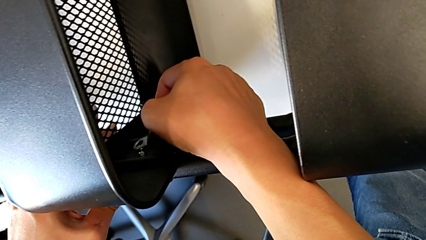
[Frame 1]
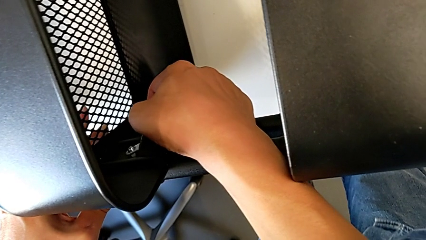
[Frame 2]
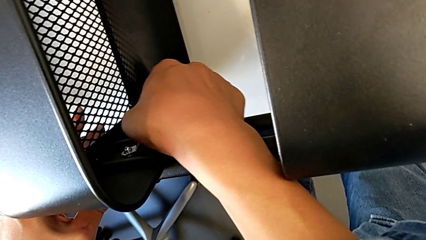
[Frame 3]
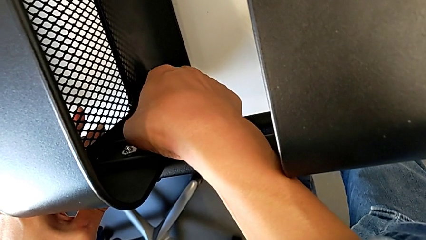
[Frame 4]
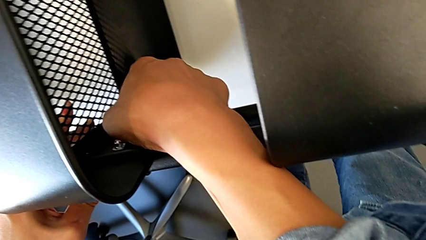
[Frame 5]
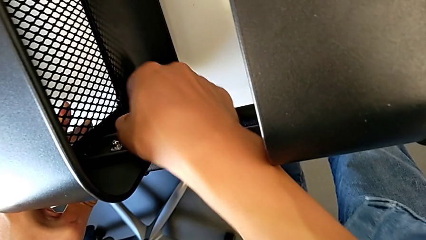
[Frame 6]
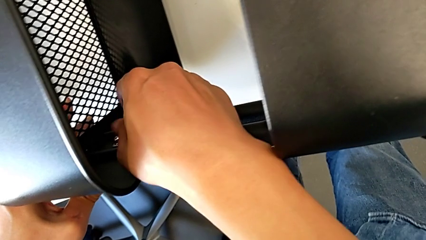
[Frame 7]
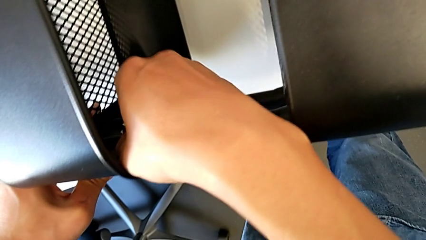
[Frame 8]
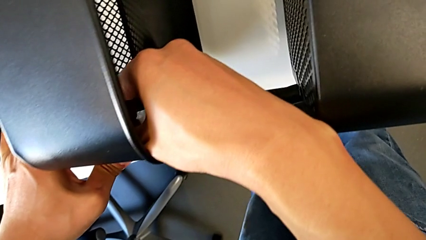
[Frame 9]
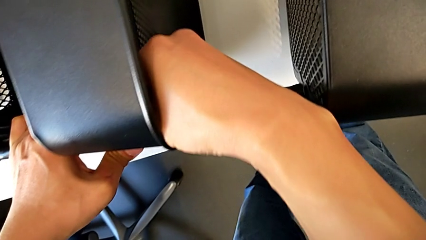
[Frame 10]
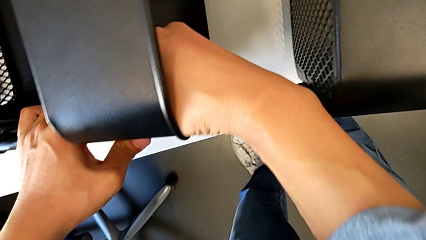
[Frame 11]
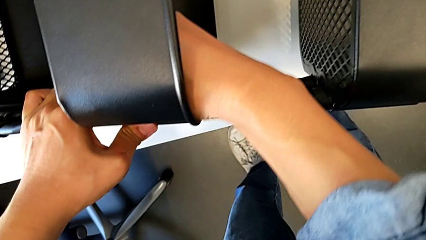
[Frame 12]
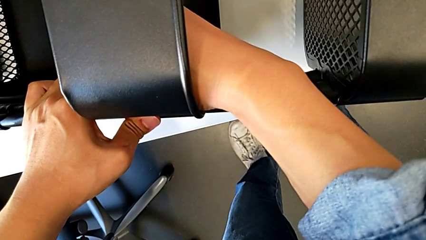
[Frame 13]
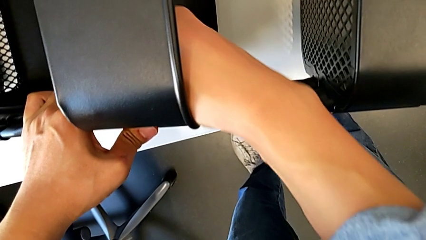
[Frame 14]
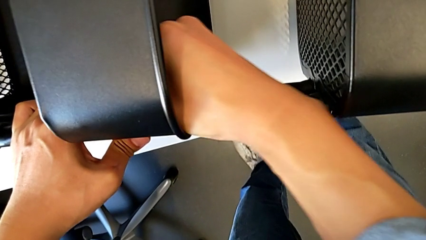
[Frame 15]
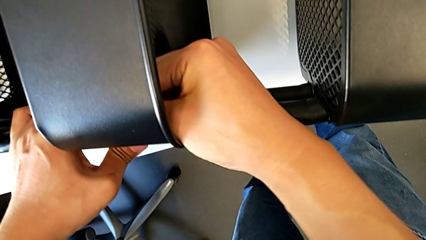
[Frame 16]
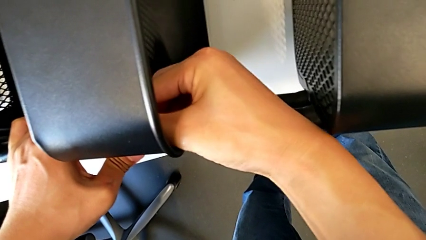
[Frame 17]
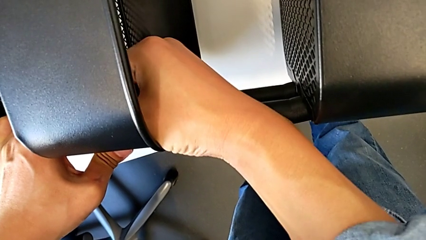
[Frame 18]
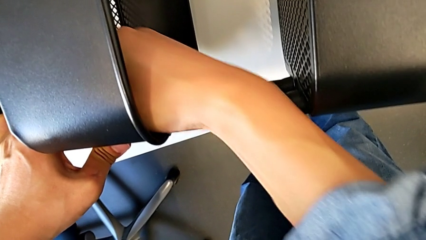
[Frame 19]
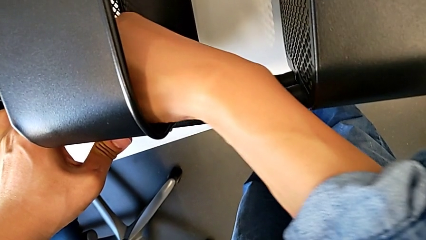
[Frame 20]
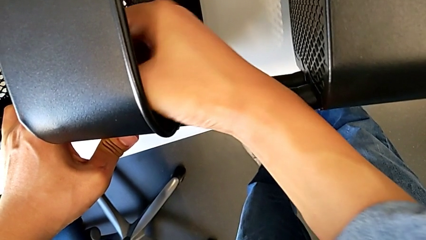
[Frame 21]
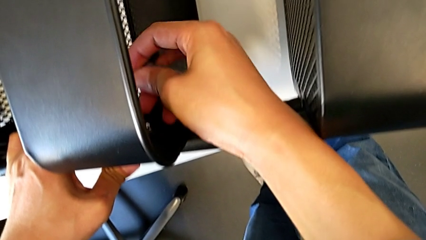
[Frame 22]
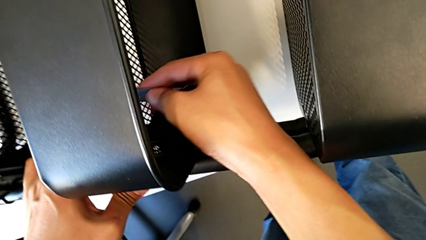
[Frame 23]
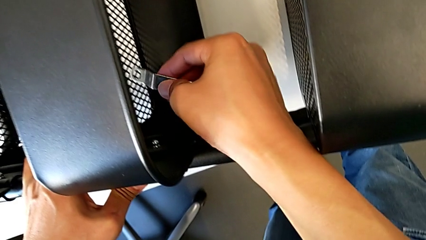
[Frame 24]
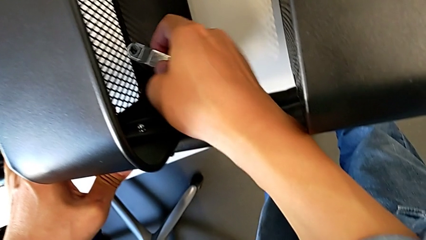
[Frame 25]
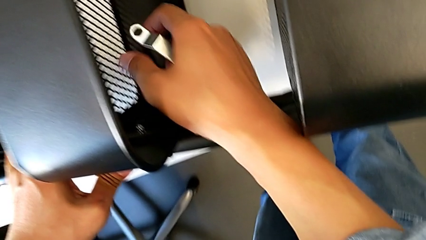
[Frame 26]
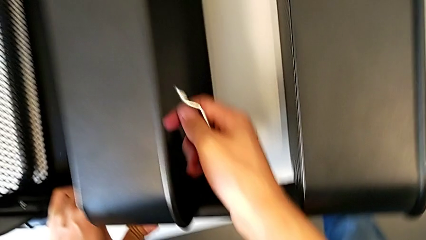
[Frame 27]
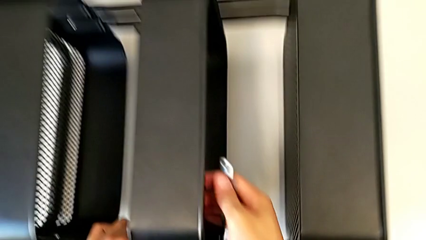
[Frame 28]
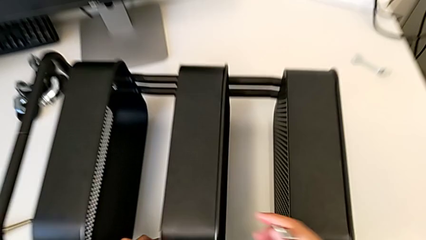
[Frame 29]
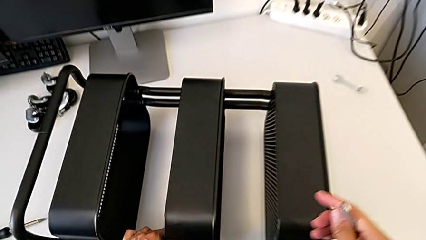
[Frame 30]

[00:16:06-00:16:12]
The camera wearer is screwing the middle box onto the bracket. They screw the hexagon cap nut.

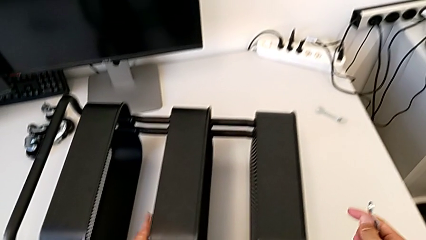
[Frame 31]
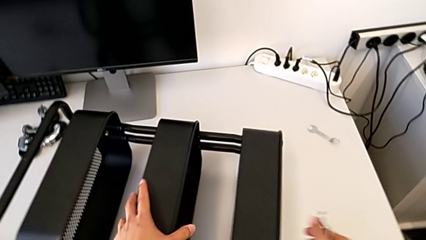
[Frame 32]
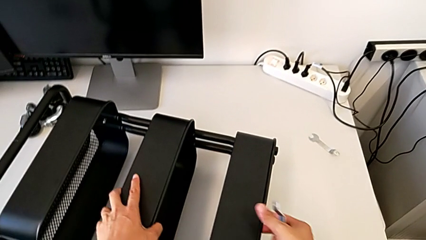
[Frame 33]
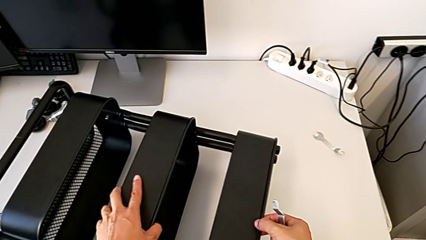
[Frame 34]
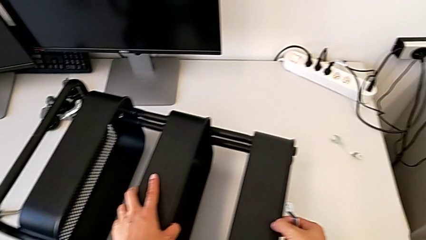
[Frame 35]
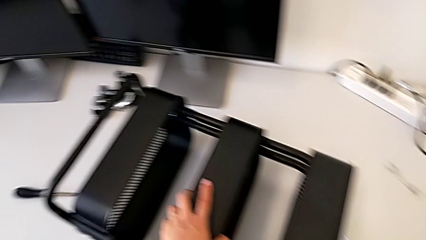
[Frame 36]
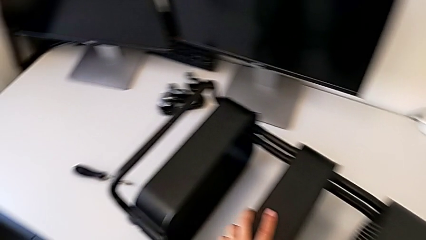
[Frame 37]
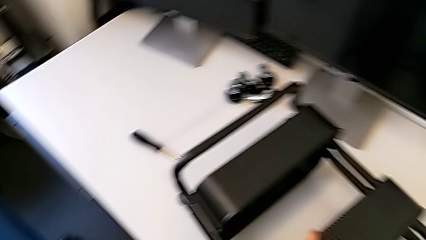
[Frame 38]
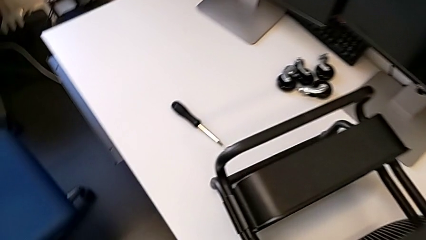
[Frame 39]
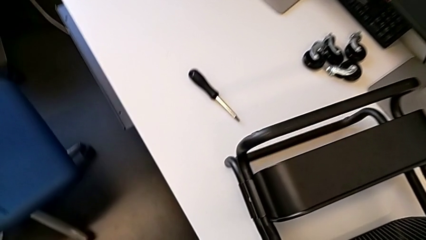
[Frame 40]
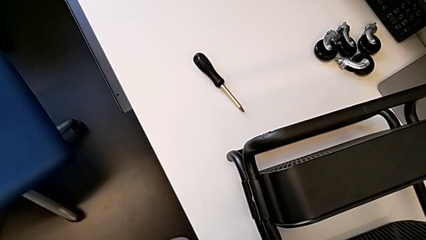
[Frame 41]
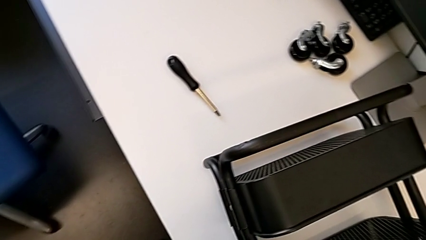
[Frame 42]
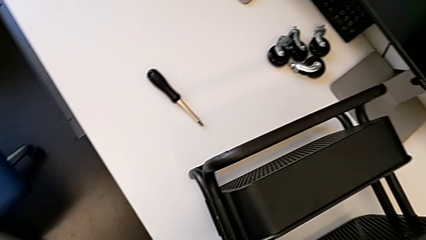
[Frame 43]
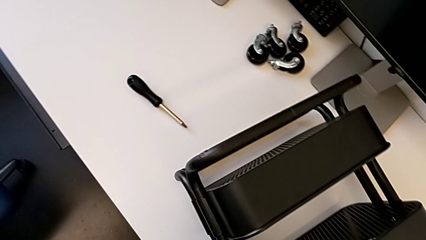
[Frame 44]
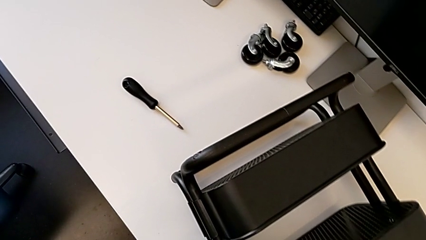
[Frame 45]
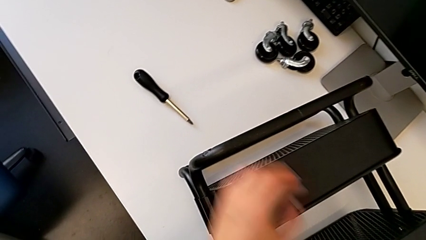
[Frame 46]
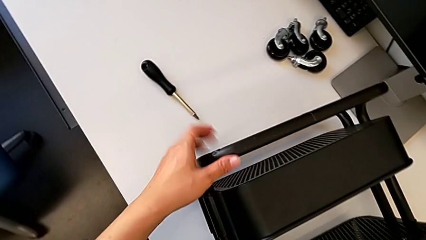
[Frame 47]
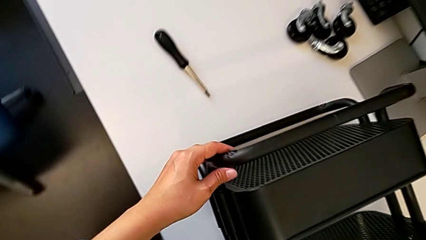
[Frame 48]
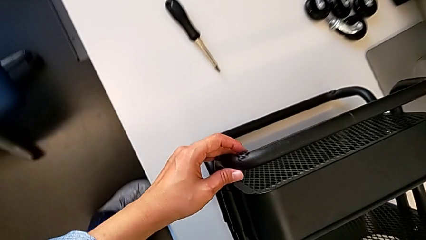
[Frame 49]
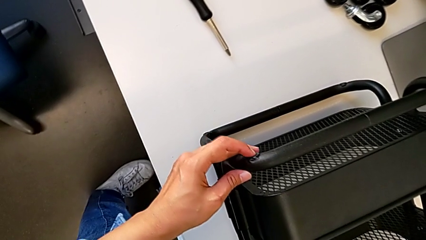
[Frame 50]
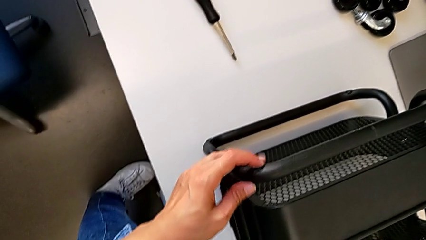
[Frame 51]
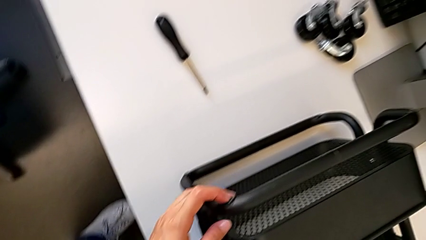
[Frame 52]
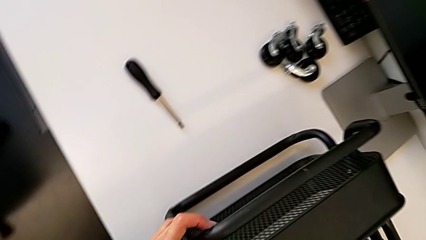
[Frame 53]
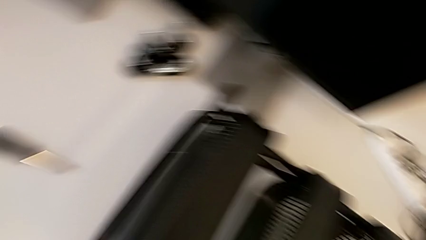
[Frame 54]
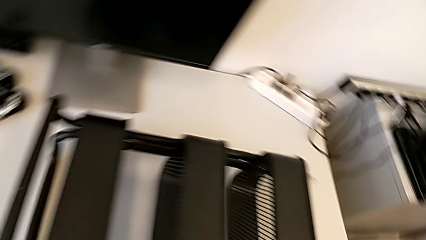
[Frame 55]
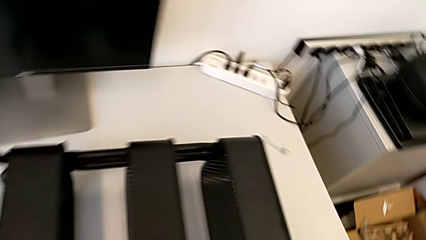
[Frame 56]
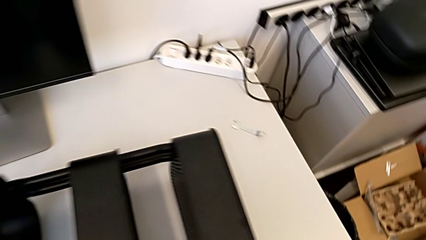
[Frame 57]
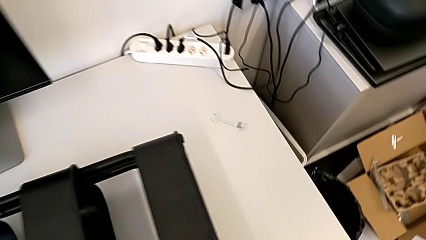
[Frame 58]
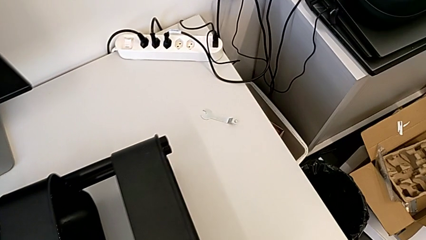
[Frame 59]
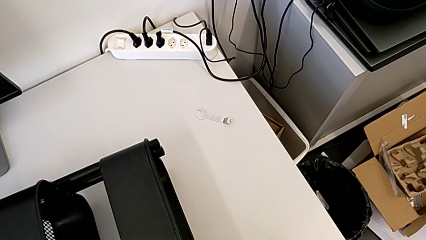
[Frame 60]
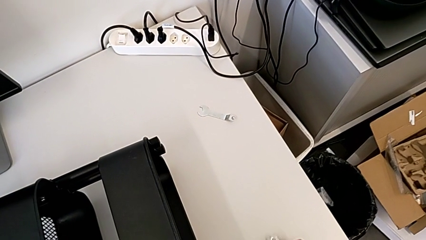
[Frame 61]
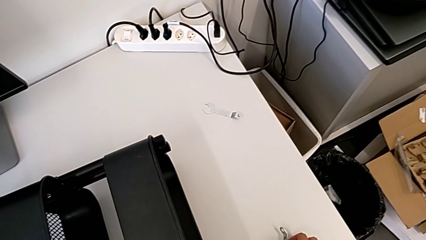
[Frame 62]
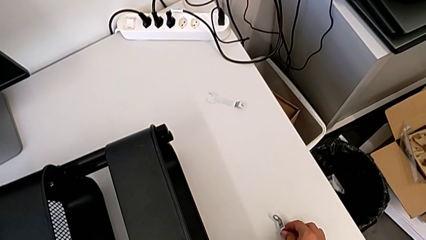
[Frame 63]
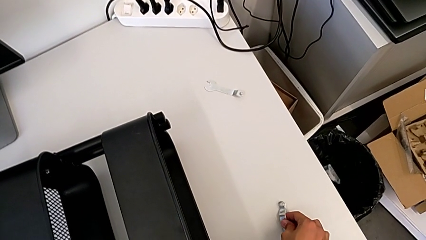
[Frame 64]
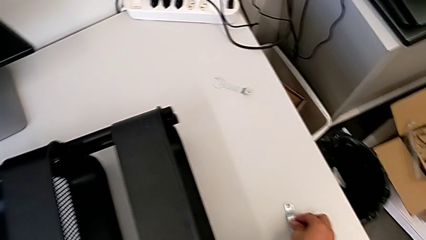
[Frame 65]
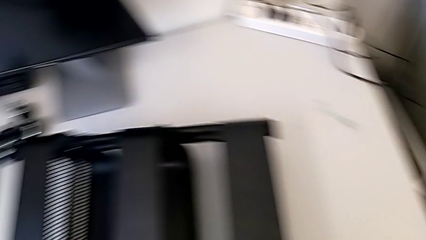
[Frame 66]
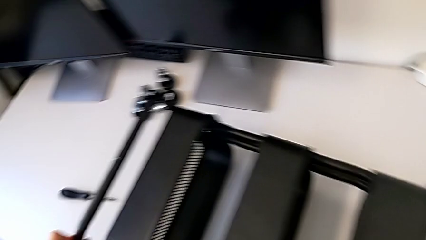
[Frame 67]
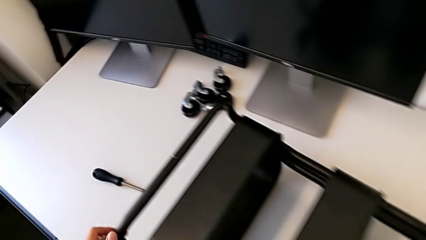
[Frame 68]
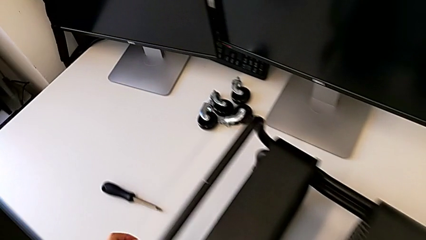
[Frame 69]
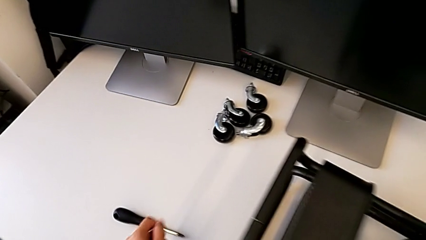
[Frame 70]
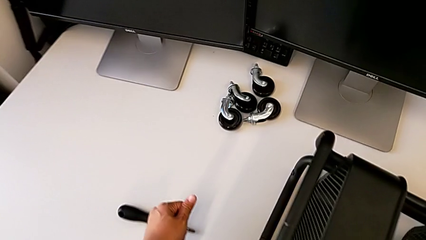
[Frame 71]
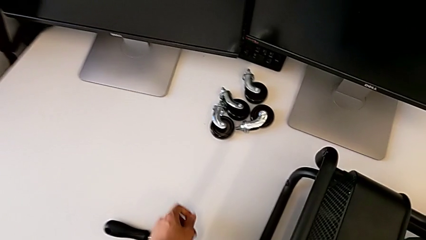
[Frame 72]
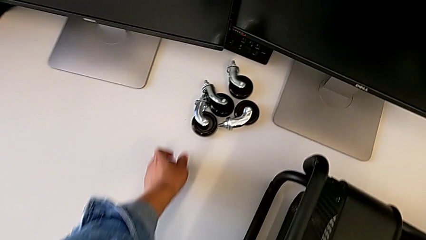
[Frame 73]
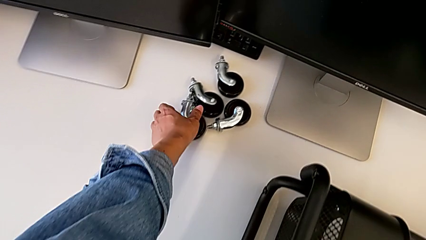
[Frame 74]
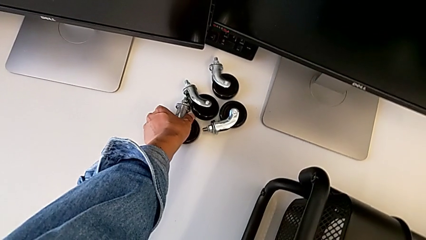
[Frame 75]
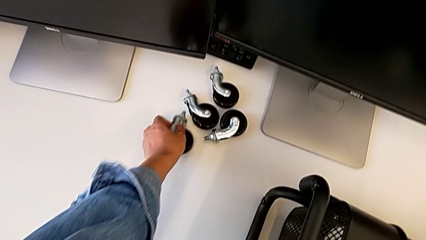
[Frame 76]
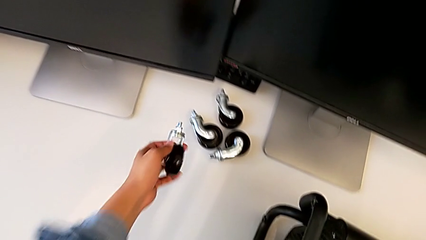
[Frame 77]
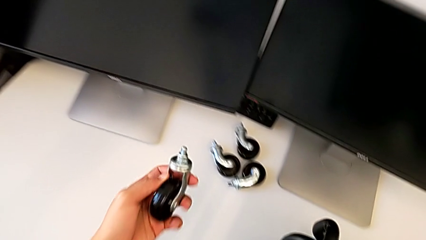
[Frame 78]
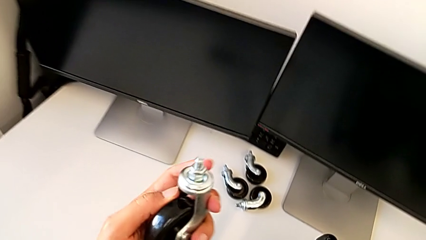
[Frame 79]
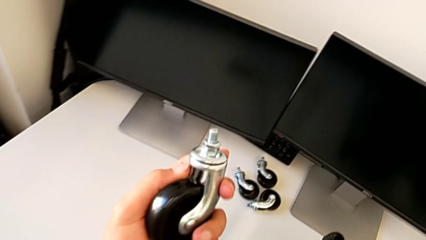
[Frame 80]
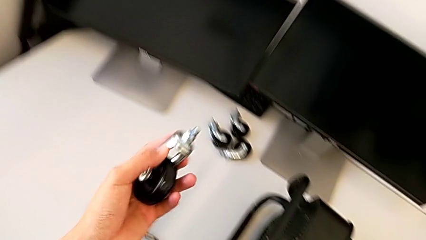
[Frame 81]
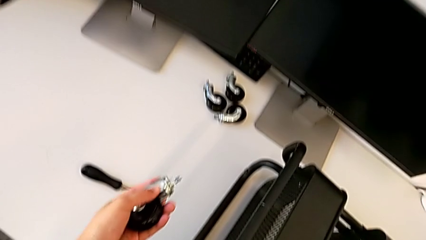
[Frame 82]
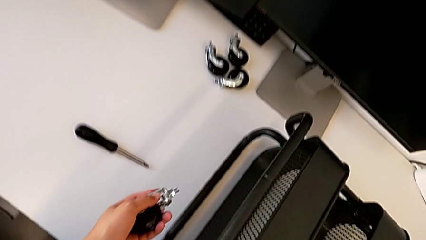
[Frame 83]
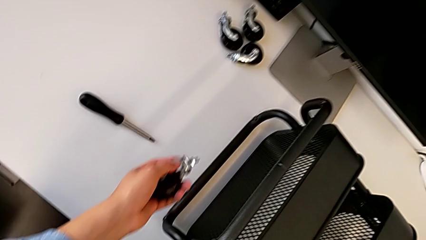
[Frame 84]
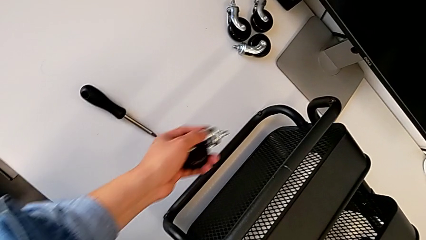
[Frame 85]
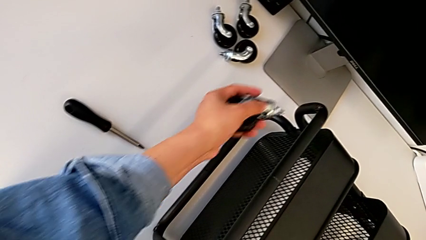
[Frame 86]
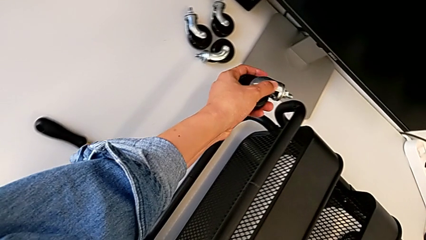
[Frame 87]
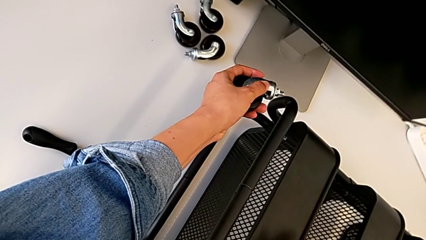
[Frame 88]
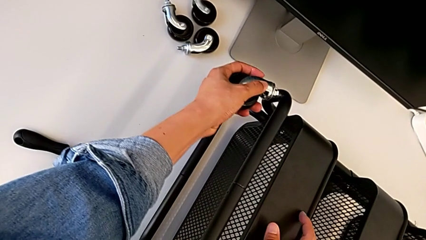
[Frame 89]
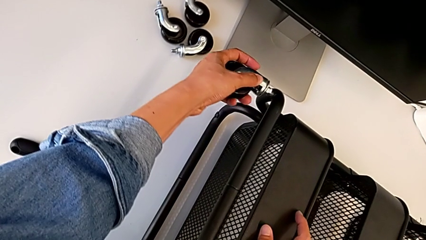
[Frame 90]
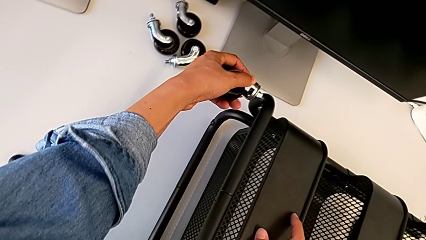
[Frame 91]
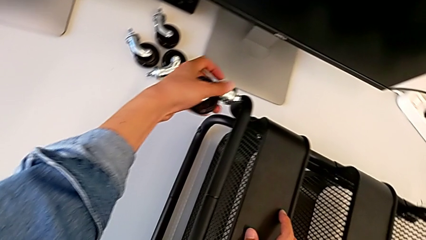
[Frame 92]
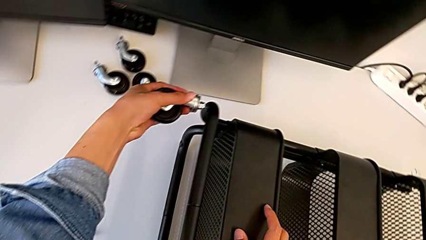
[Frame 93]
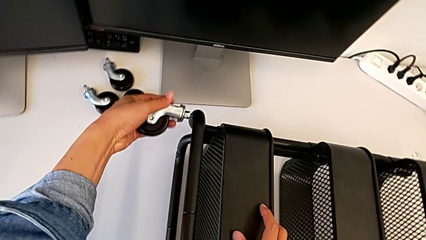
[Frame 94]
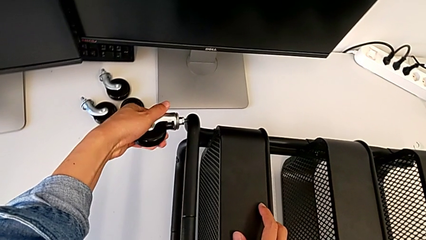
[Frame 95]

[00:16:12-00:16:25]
The camera wearer is assembling four wheels.
